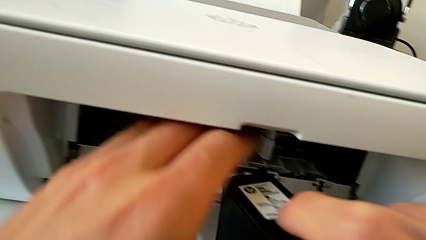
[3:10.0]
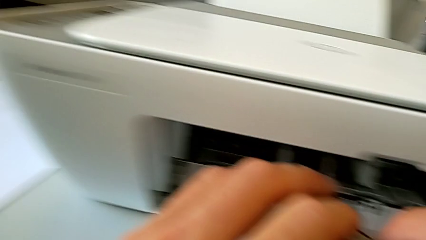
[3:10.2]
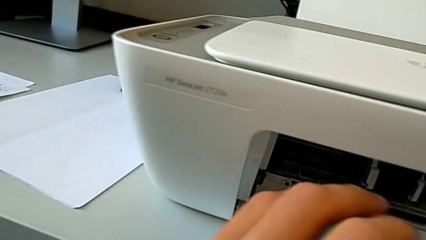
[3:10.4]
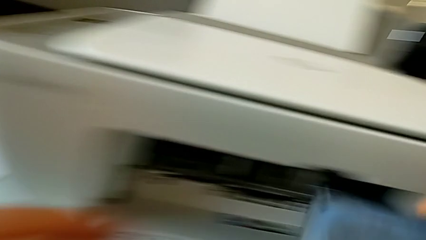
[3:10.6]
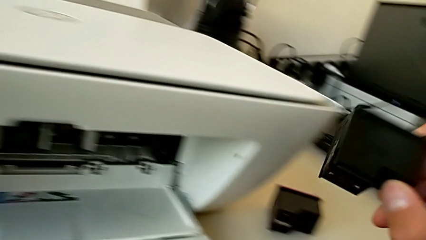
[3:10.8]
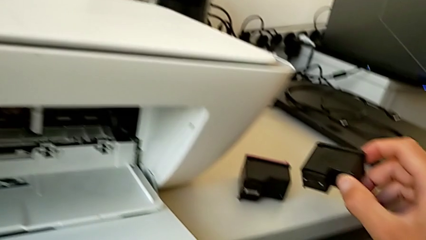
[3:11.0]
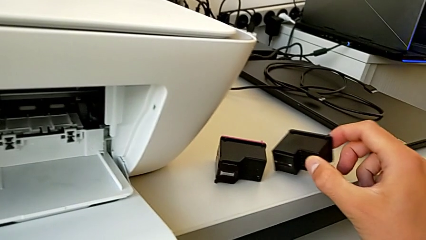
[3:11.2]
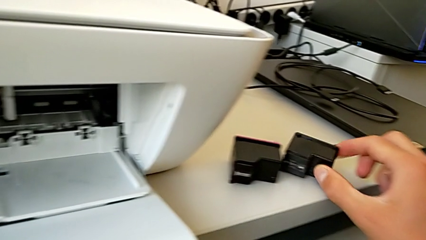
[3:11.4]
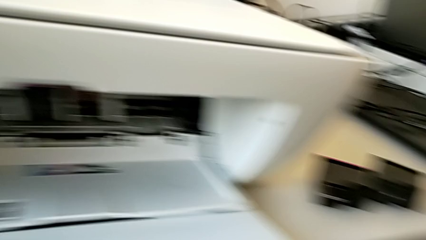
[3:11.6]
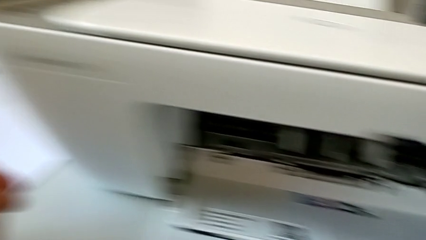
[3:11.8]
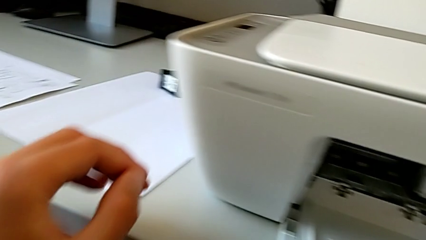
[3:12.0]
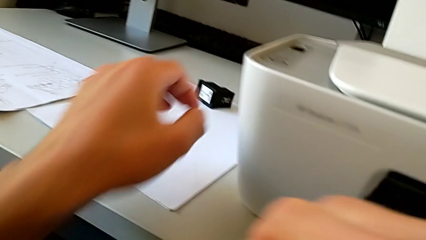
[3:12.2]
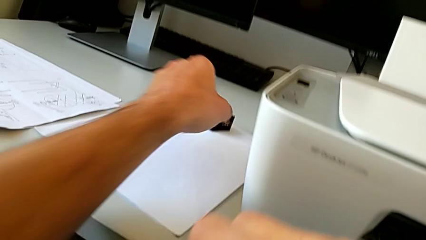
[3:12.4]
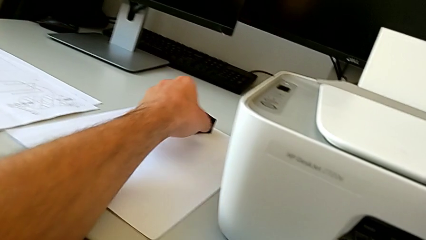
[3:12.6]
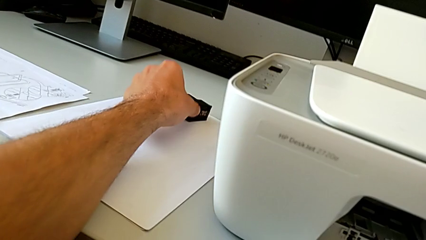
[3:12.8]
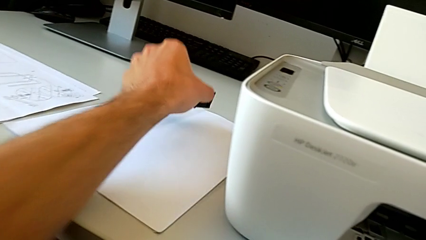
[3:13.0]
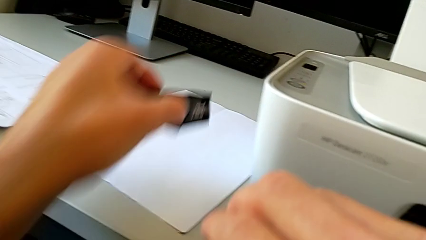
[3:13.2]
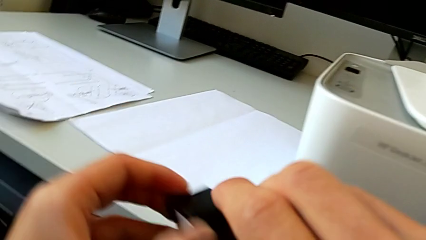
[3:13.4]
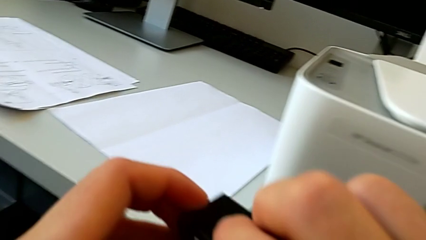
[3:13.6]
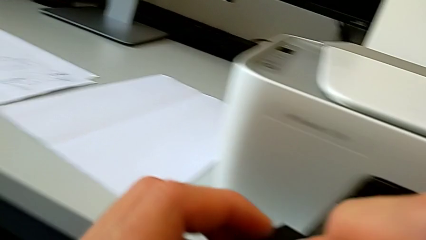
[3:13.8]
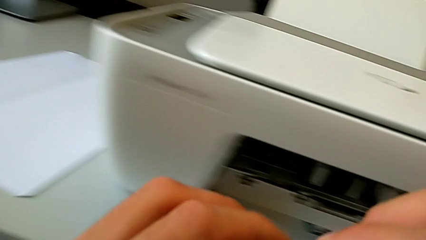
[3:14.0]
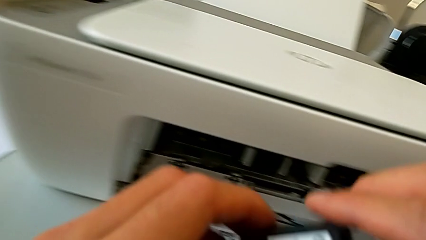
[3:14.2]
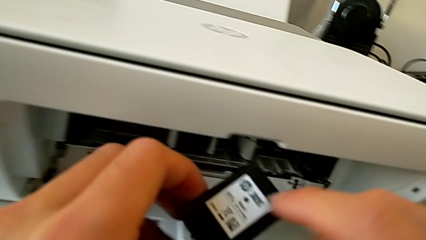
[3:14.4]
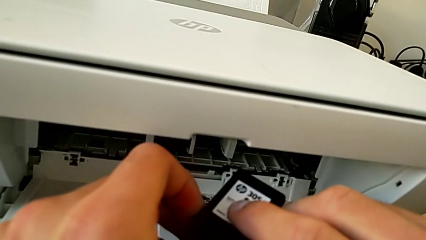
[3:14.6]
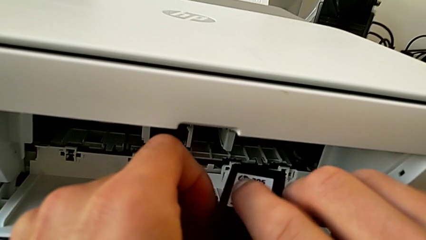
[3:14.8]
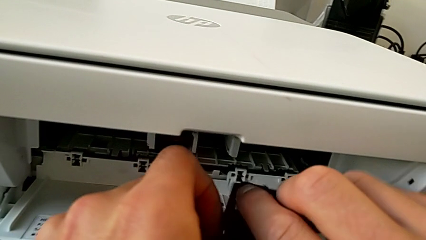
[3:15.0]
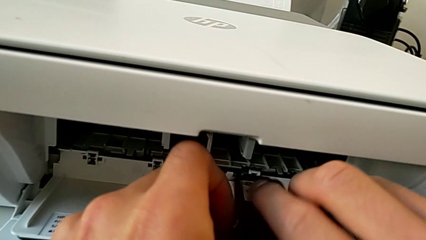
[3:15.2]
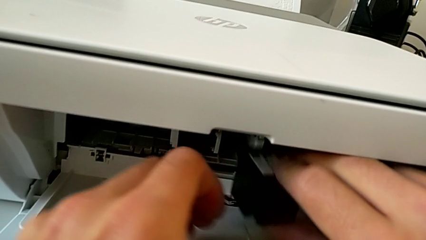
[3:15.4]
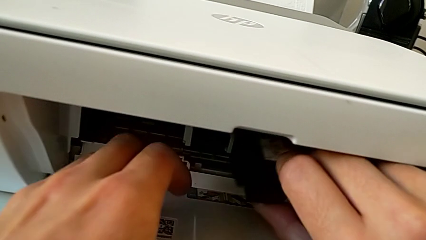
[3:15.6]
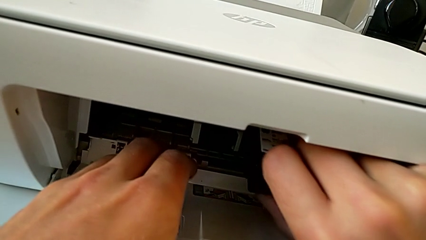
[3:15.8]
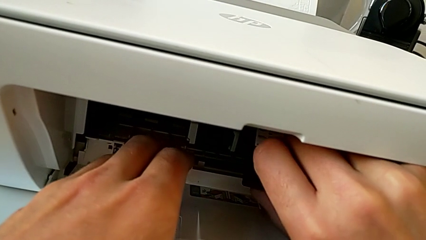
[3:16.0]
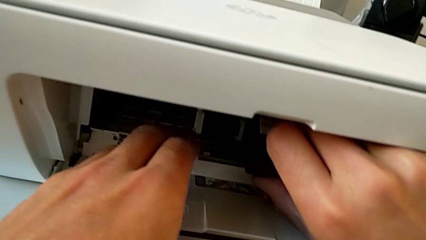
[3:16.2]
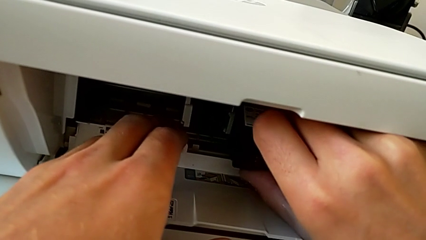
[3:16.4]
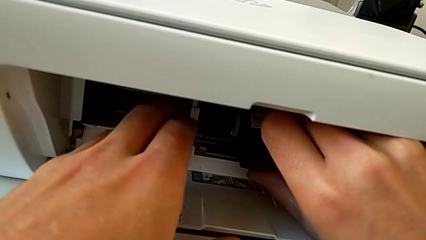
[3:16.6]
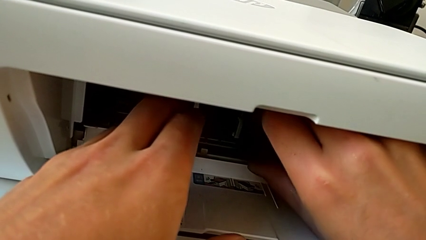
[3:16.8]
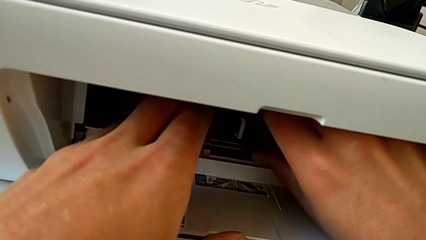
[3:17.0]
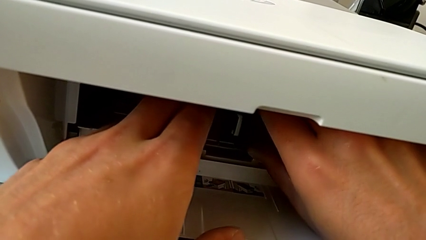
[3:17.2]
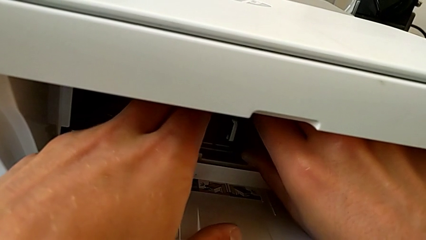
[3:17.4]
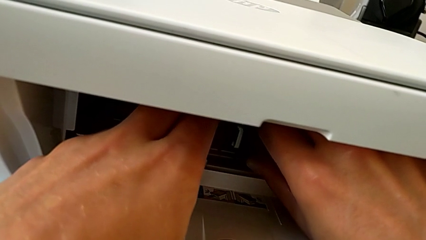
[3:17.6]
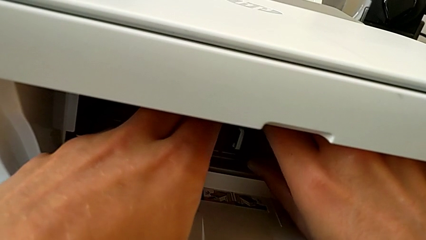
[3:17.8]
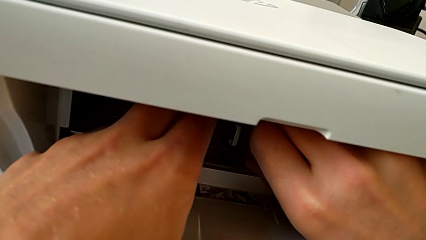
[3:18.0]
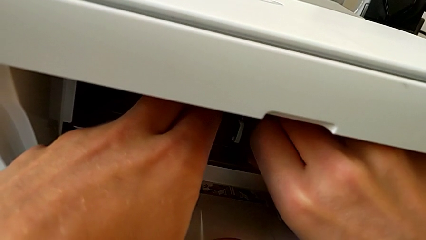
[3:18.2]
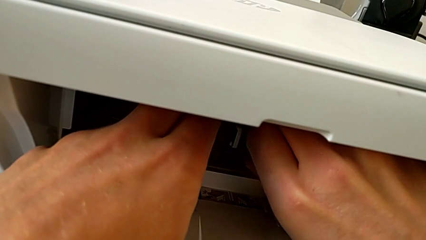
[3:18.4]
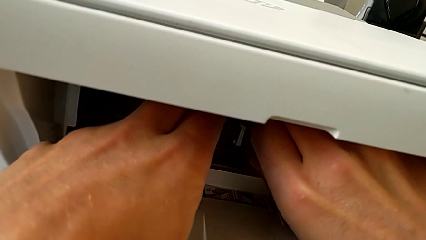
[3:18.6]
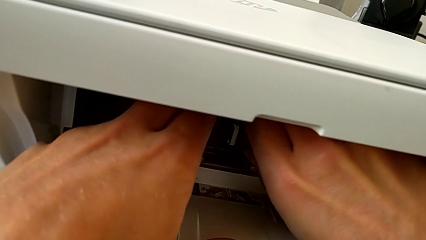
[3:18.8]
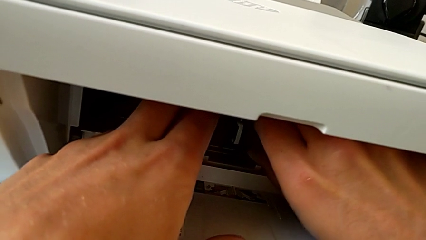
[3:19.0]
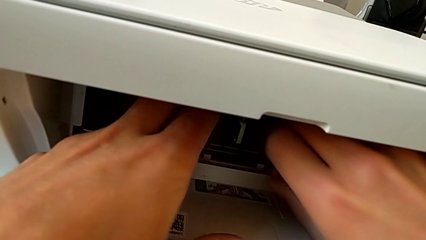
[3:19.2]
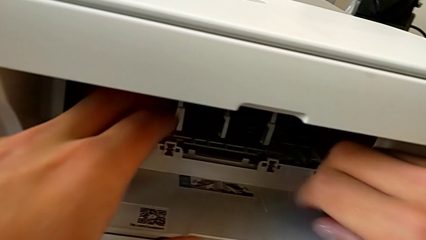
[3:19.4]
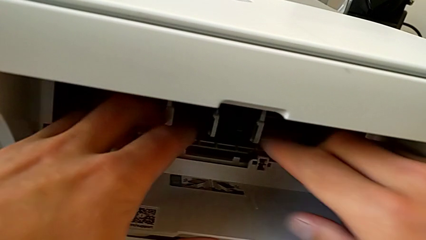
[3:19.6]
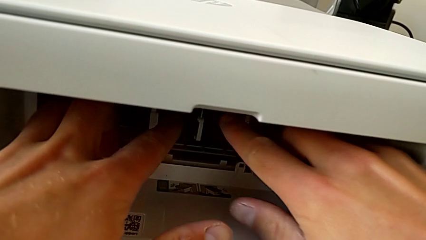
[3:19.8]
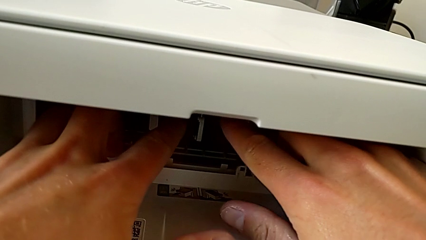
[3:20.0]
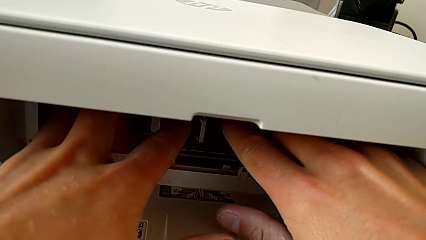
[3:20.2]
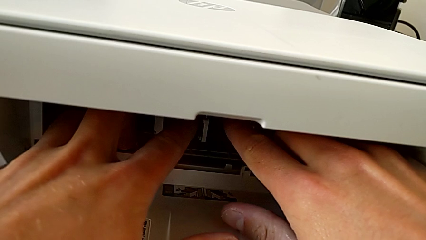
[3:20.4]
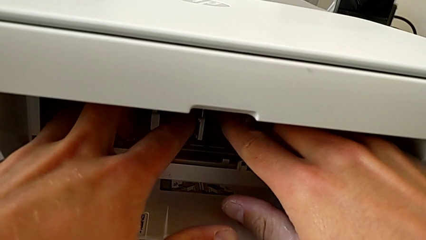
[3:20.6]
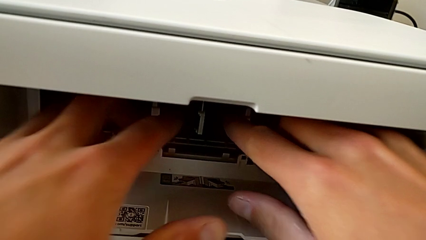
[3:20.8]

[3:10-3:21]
The camera wearer is pressing down on the old cartridge and popping it up and out, then inserting the new color cartridge. They place the old ink cartridge, grab the new ink cartridge, insert it and push the ink cartridge.

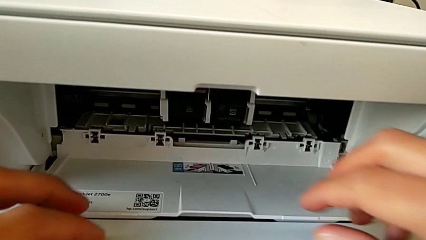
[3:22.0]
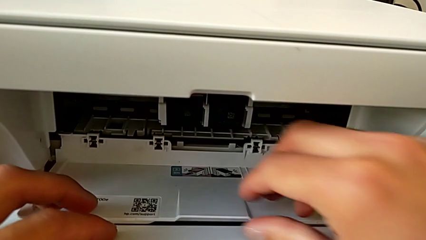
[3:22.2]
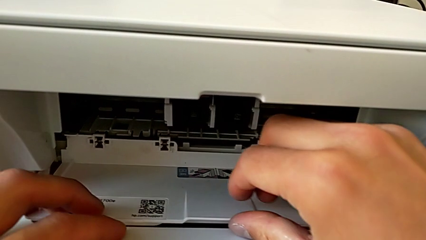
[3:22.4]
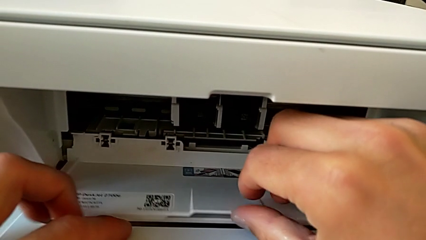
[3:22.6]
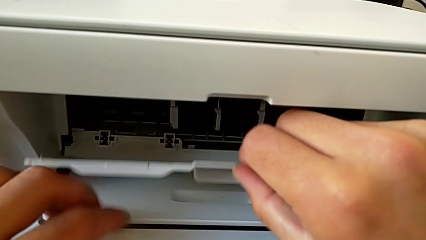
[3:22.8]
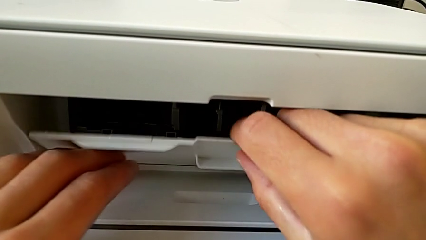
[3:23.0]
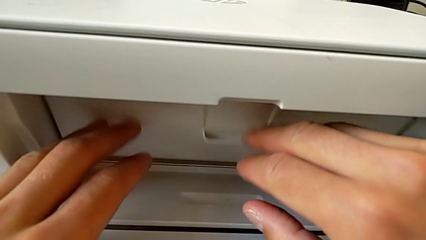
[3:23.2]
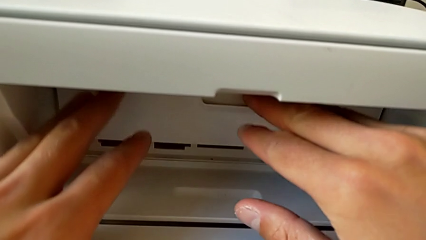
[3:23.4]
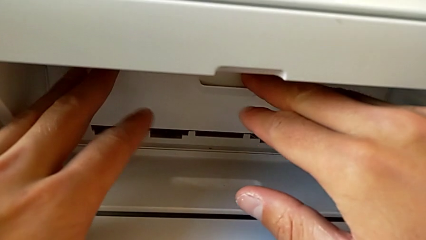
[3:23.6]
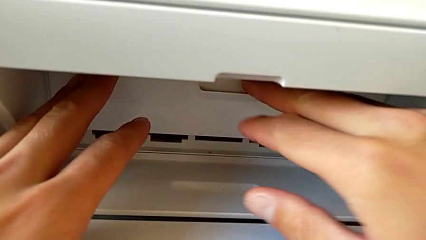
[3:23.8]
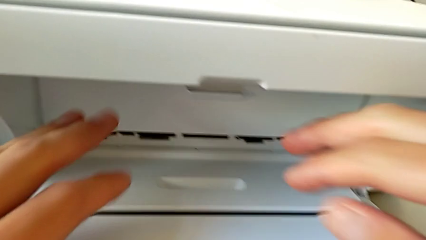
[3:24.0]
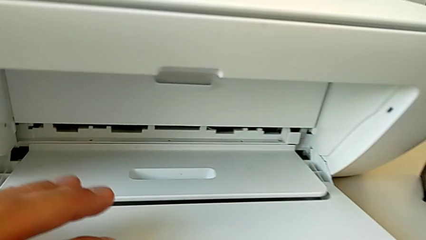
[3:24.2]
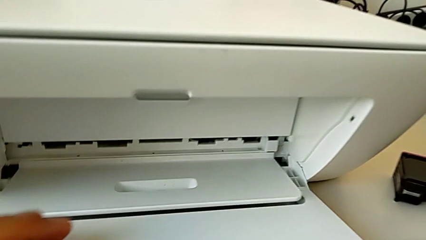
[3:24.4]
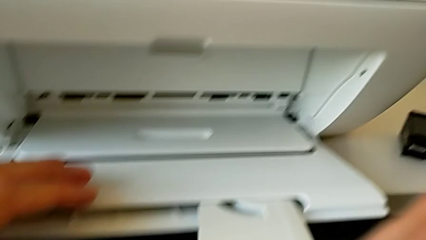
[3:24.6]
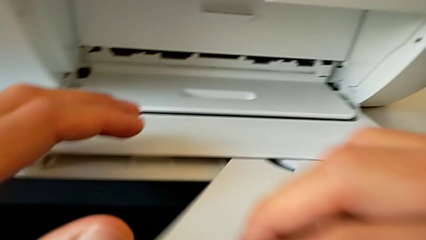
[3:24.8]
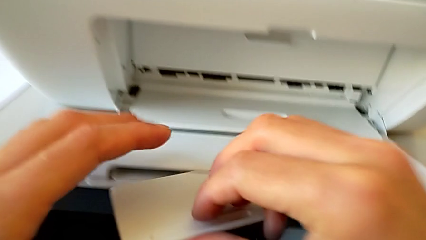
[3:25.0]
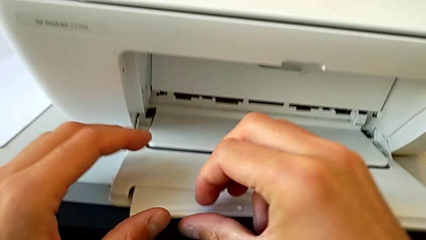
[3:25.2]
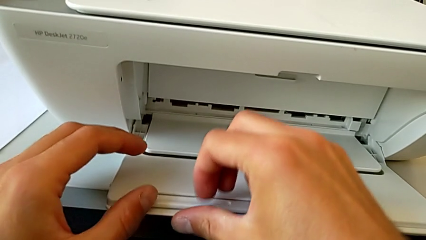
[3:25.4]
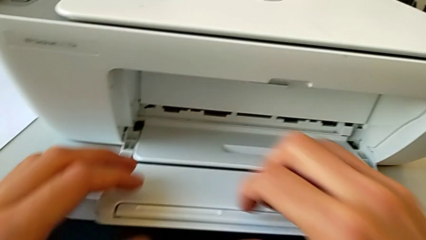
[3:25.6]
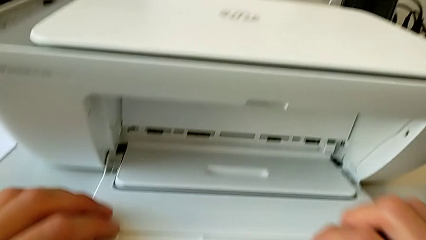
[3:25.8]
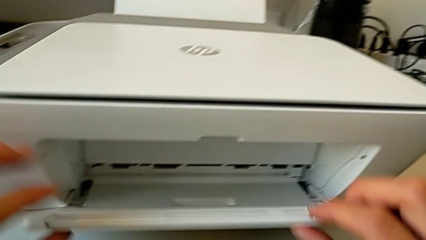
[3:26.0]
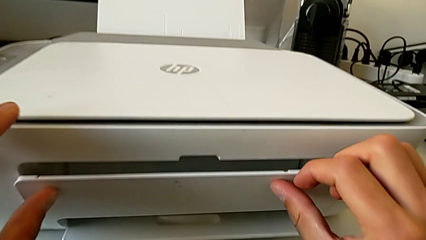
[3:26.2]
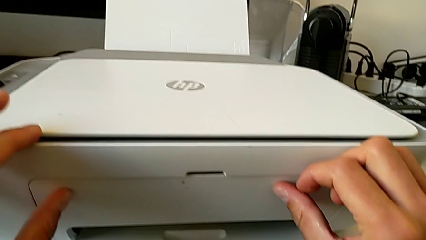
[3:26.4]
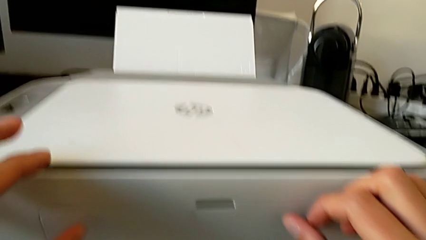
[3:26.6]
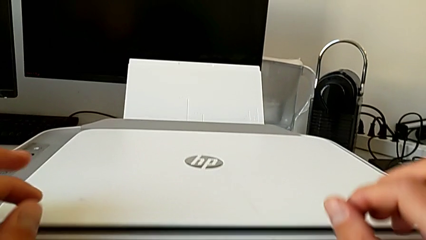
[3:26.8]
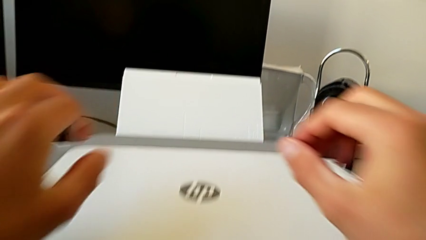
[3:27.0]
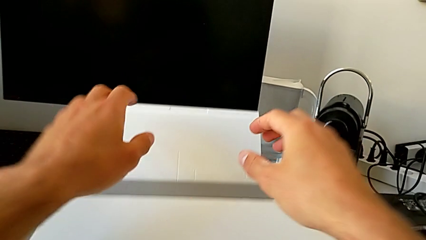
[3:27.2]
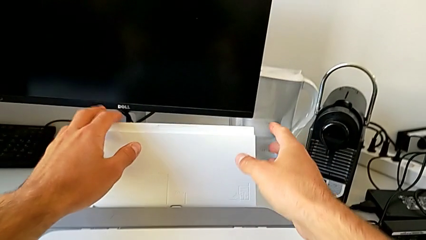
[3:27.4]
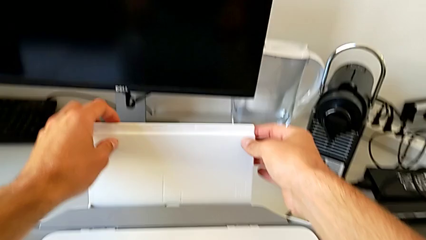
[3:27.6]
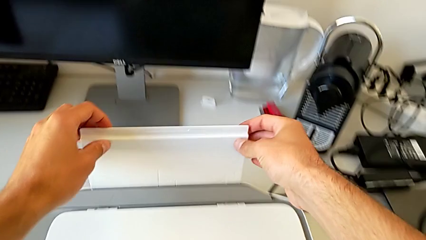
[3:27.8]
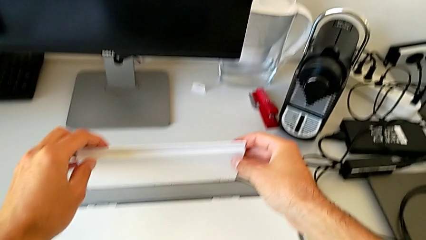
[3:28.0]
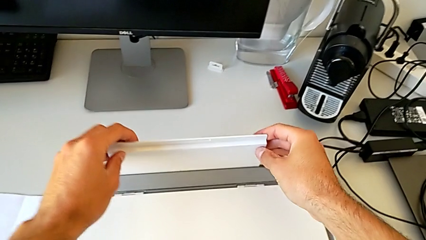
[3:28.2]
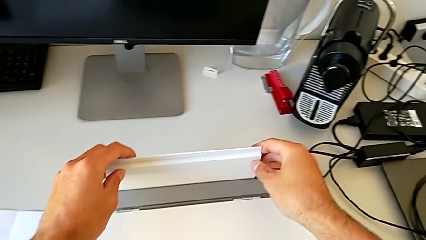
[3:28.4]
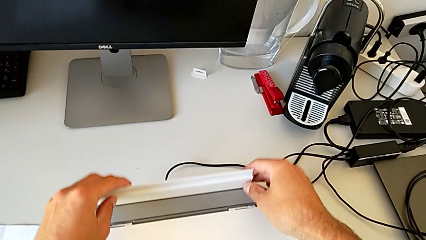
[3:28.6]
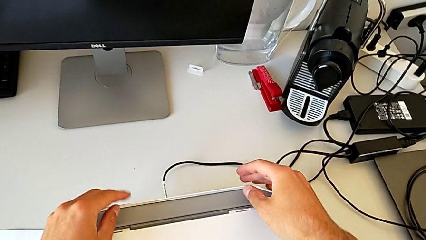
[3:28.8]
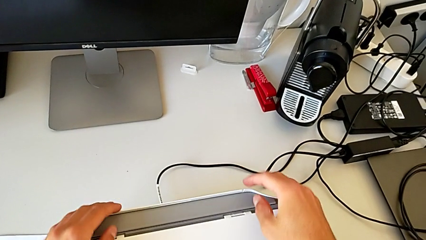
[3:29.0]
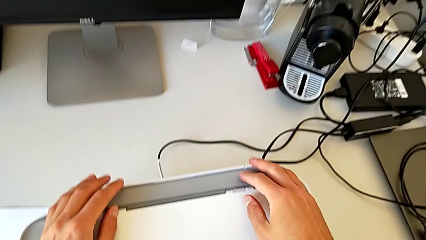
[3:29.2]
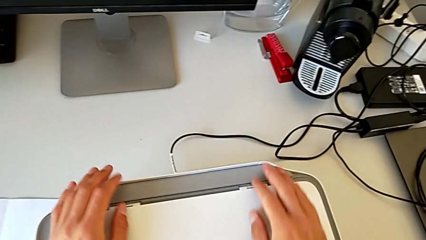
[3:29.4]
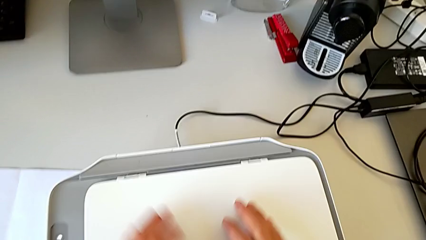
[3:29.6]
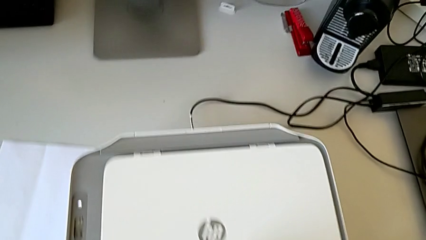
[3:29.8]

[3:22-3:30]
The camera wearer closes the printer trays and the cartridge gate. They close the cartridge gate and close the paper tray twice.
